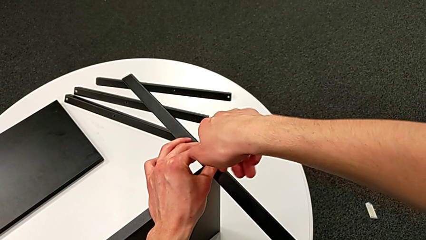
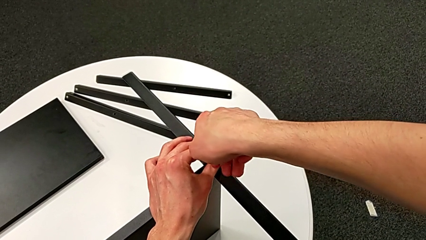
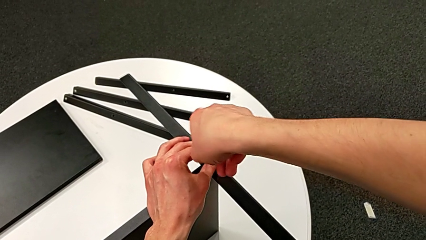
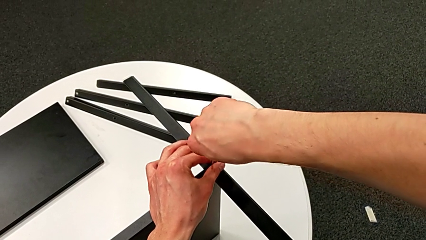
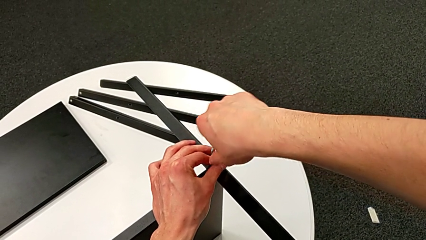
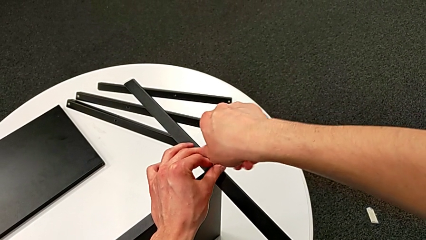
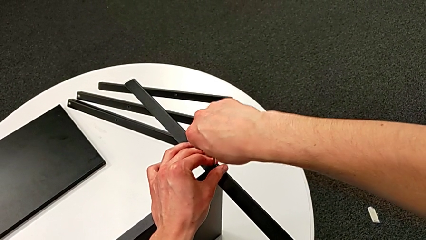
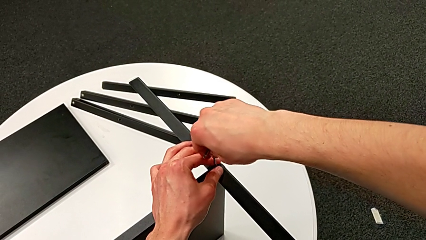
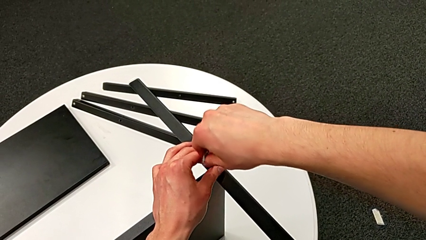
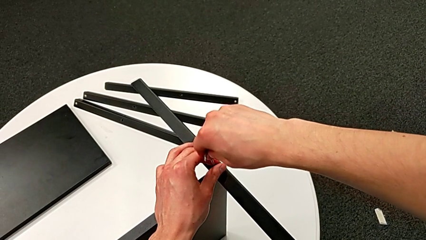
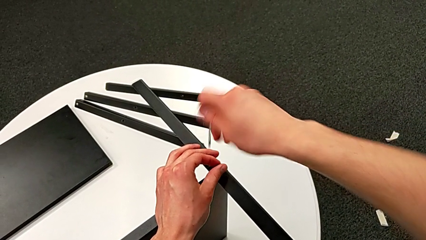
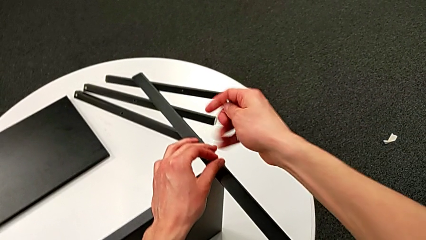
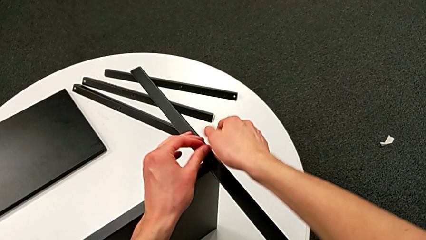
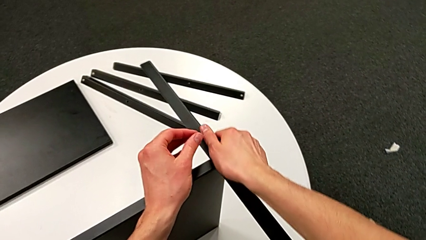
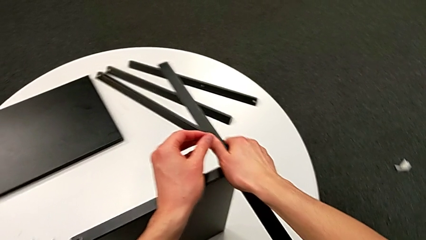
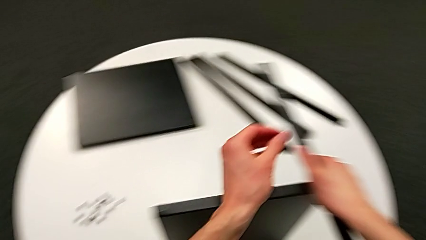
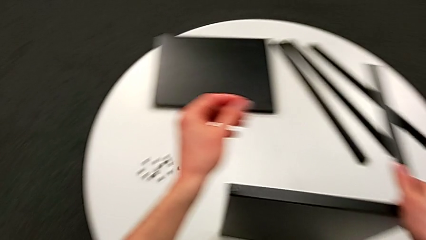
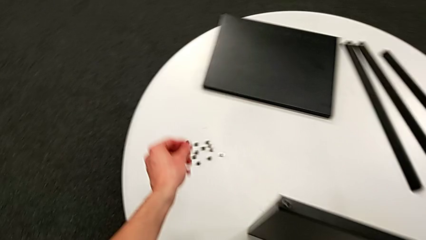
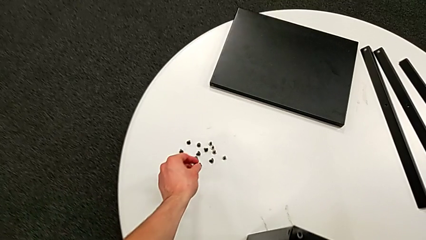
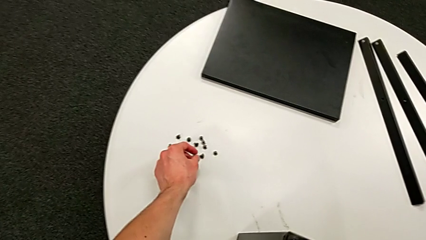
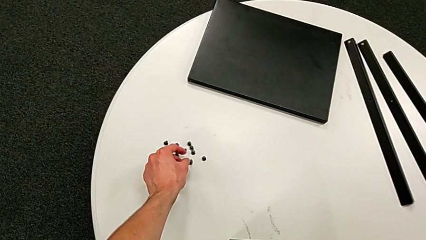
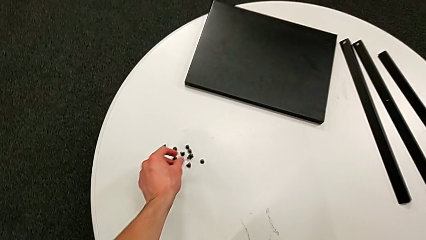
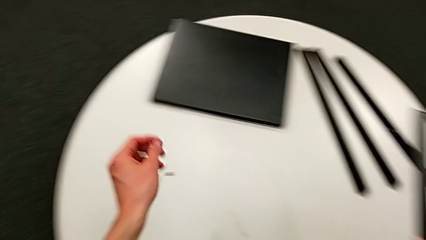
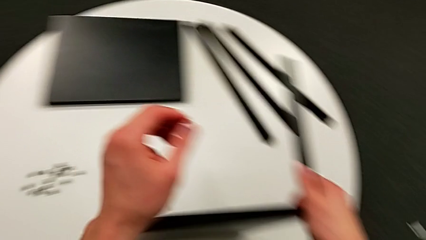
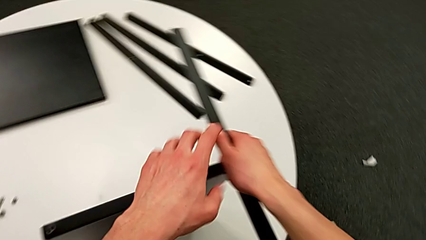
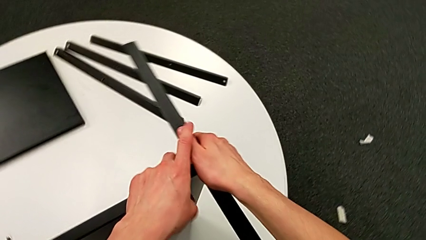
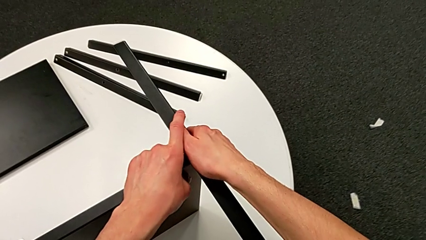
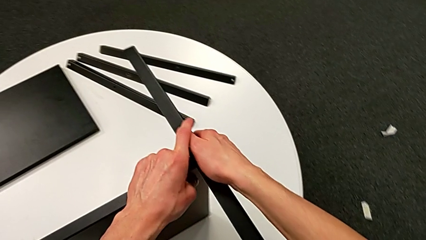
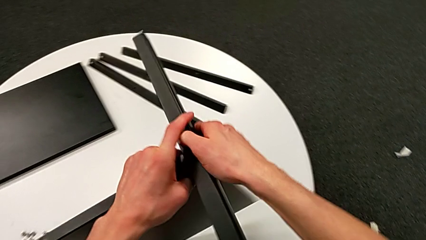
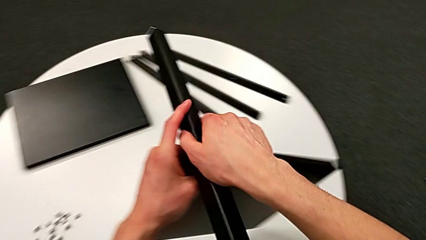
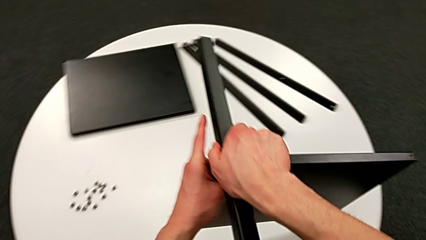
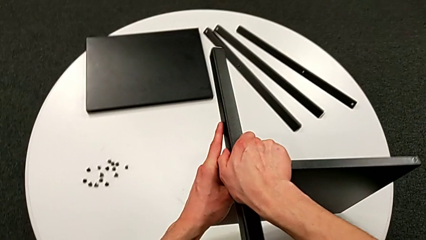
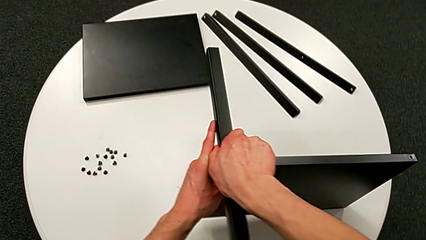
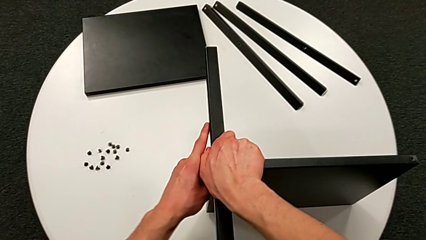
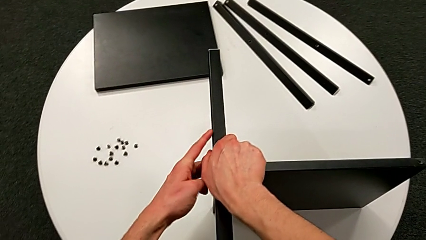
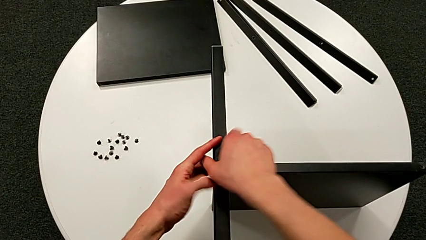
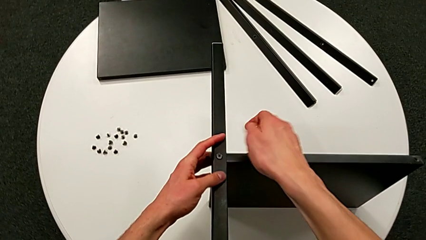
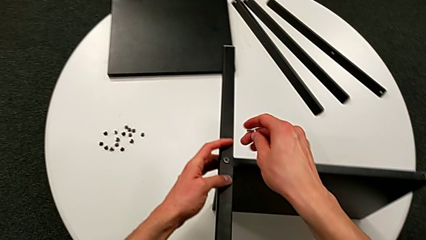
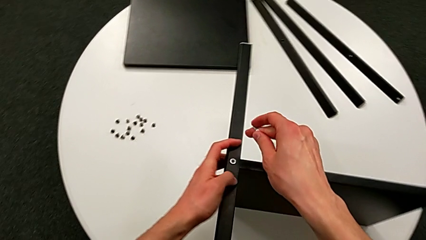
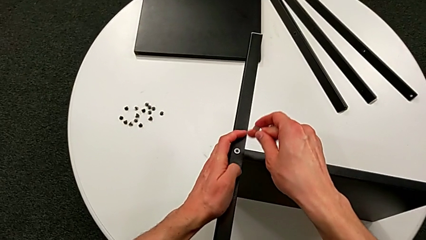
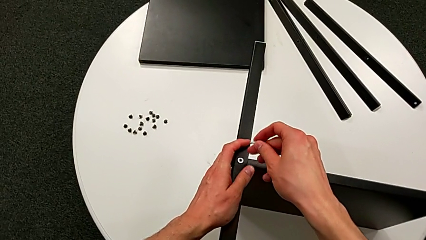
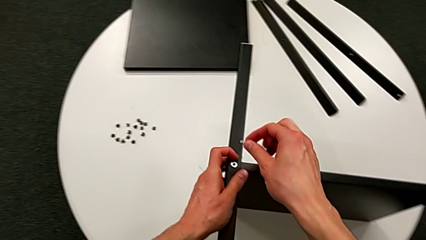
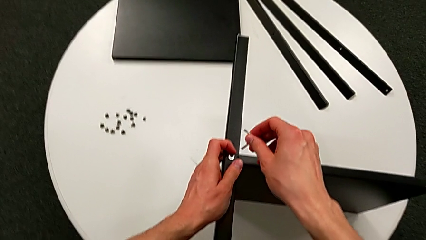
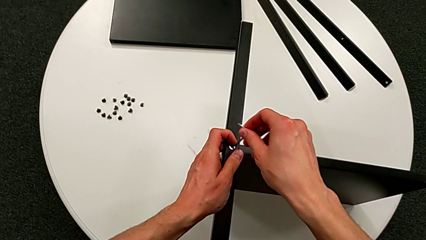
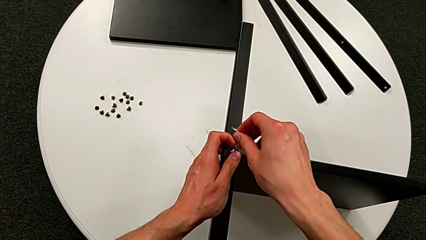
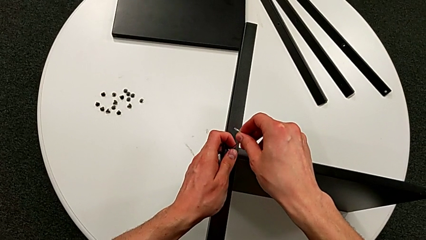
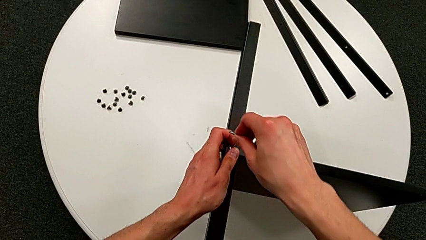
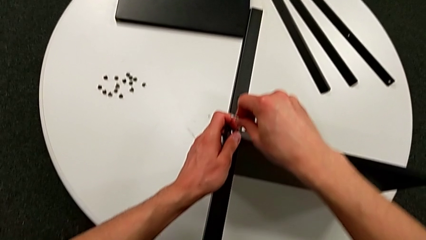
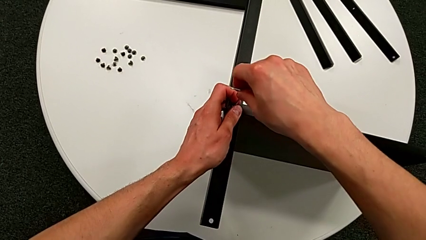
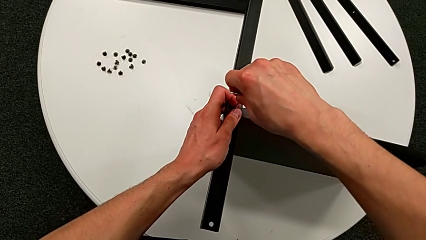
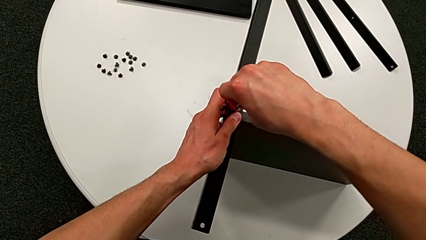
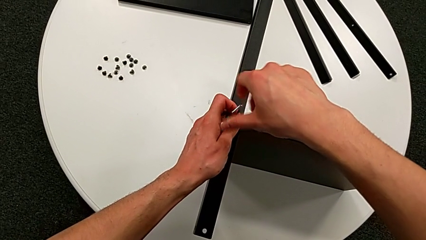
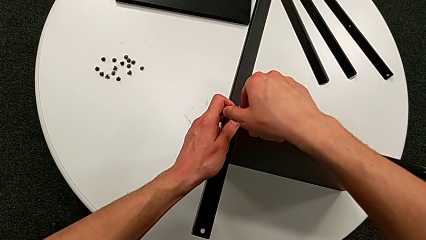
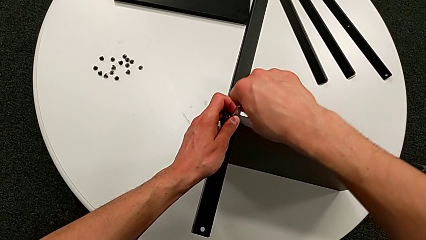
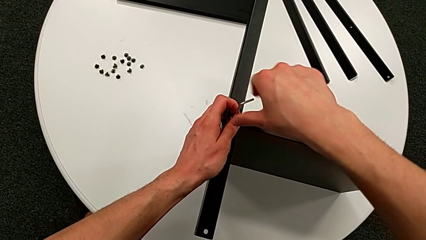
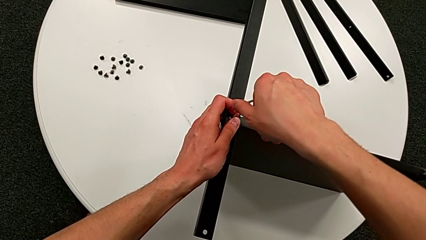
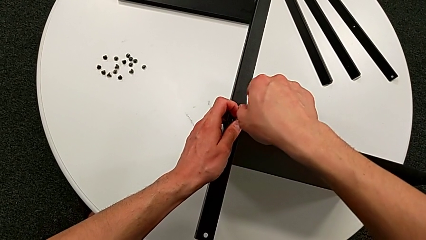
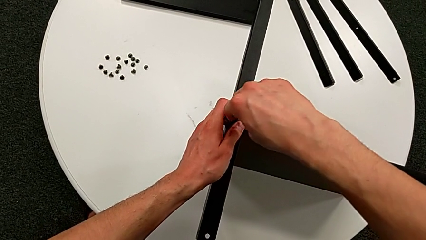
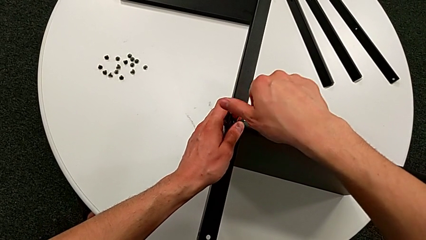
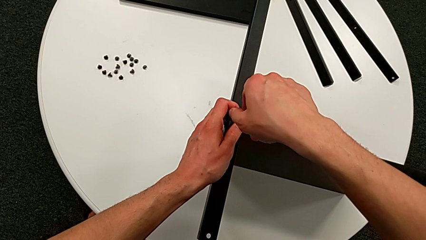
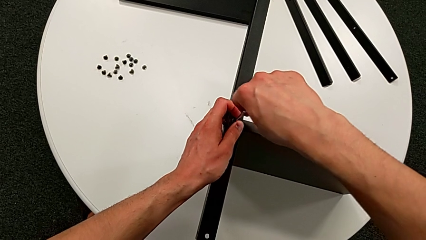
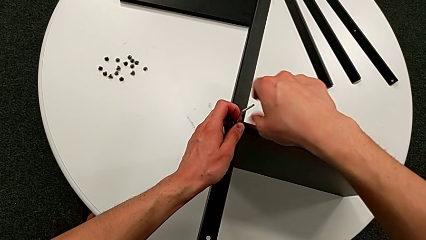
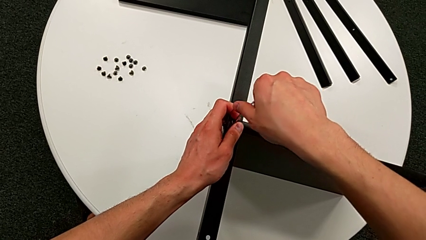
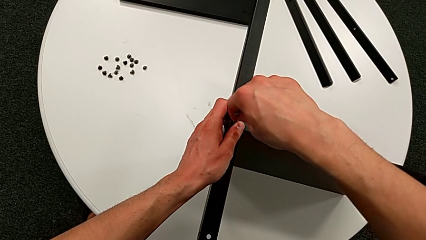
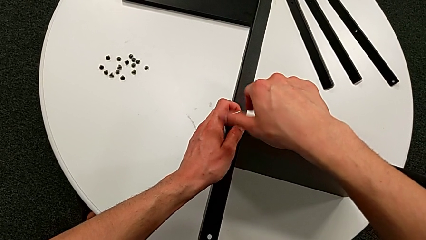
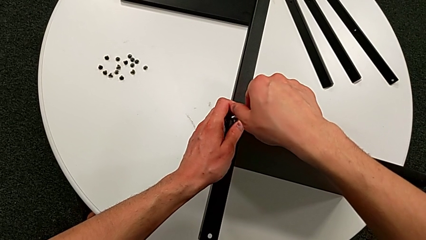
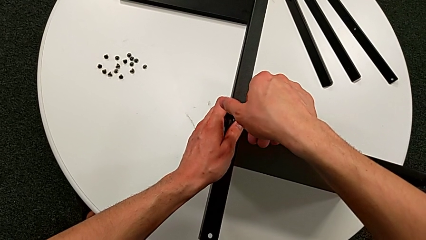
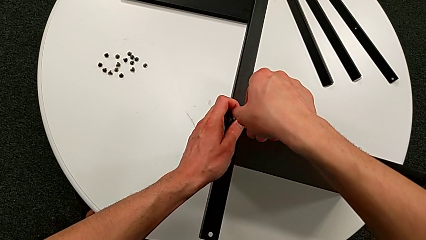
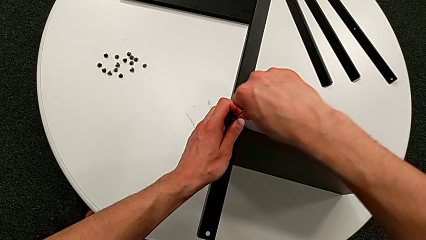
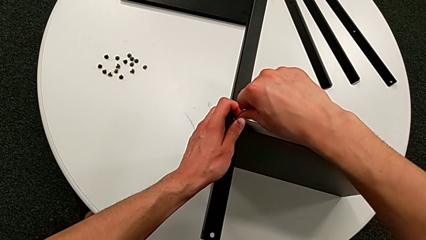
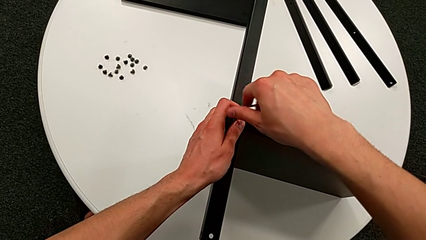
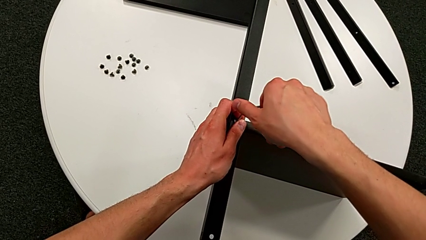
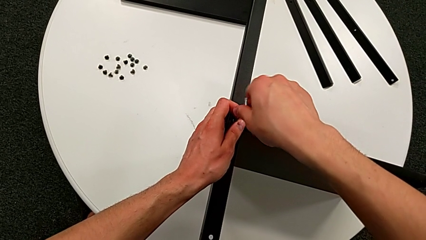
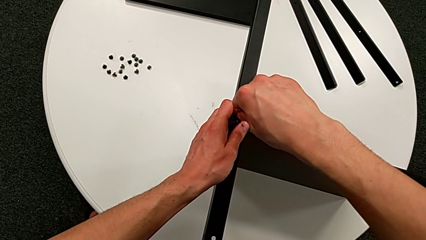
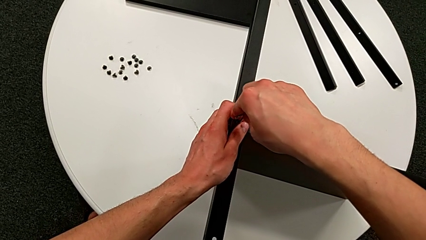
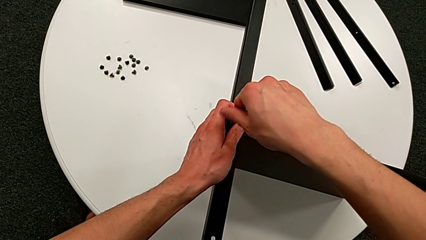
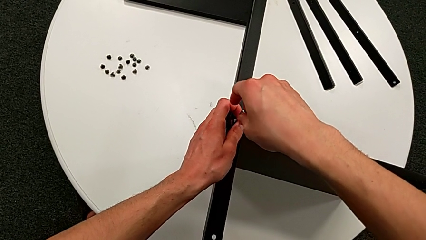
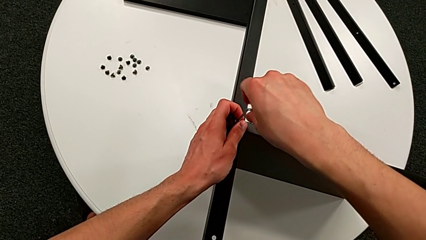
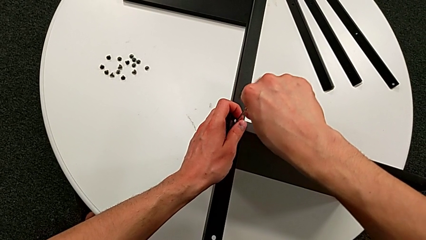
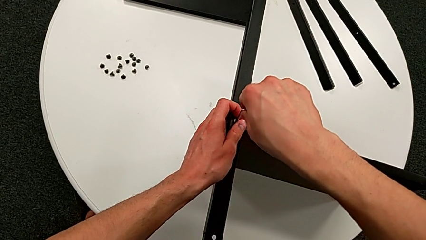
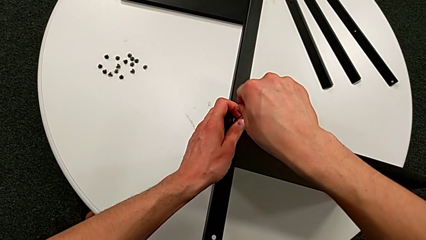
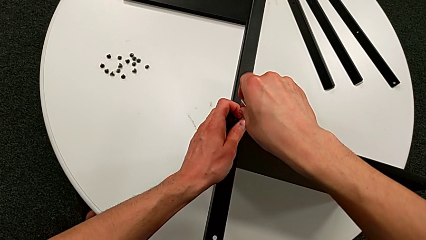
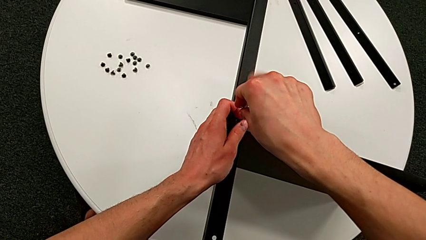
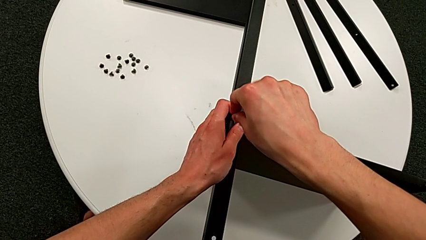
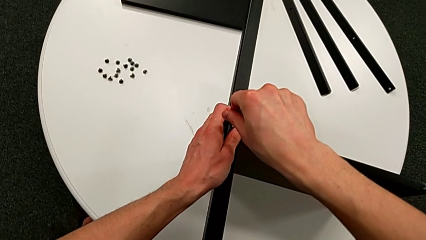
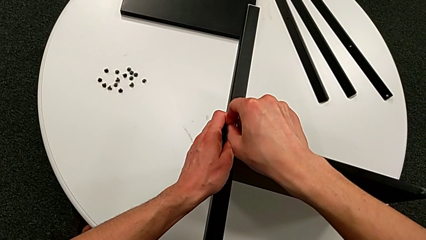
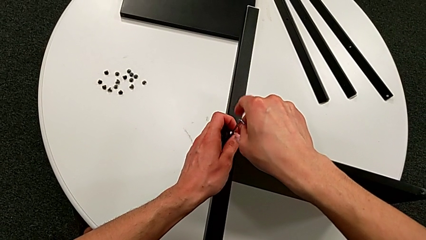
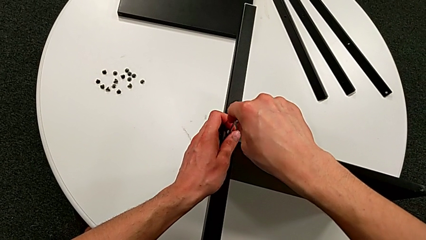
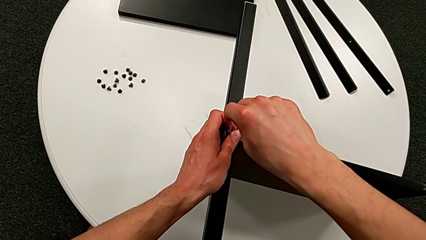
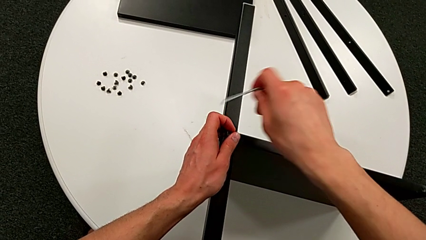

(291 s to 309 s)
The camera wearer is disassembling the fourth leg of the shelf. They withdraw the Allen wrench, disassemble the hex socket head, place it, rotate the nightstand, insert the Allen wrench, unscrew the hex socket head and withdraw the Allen wrench.
